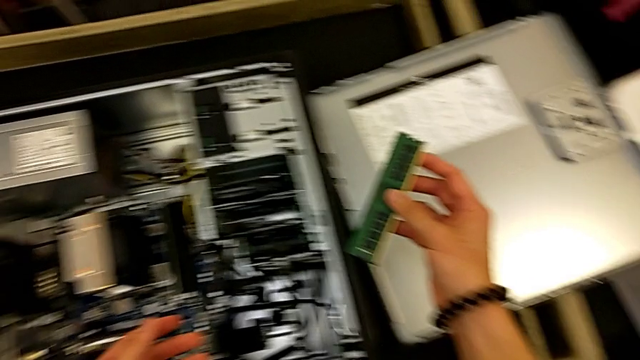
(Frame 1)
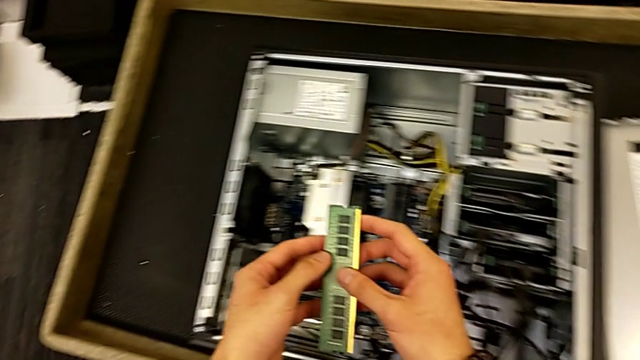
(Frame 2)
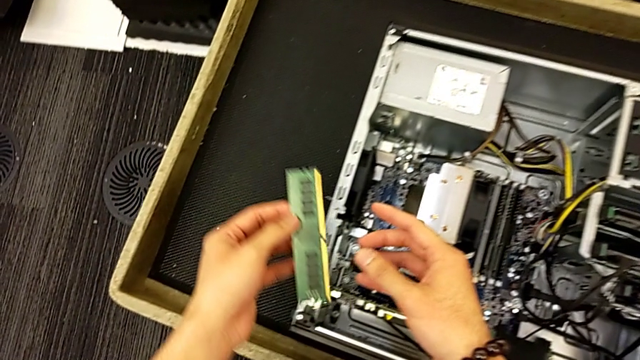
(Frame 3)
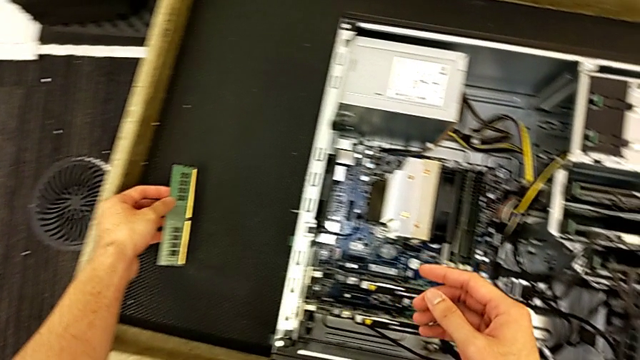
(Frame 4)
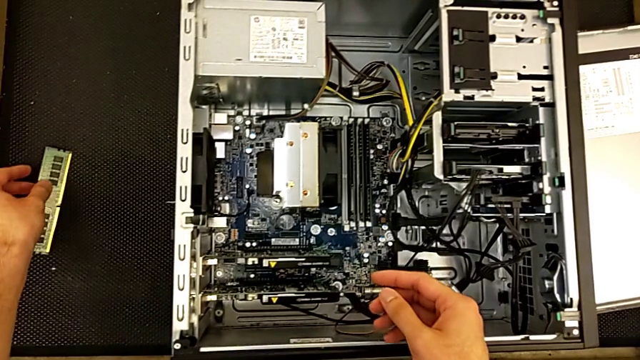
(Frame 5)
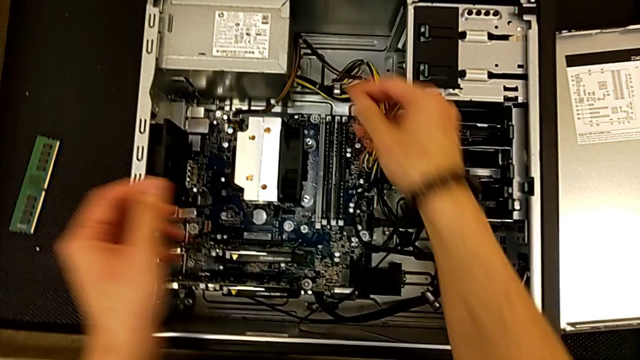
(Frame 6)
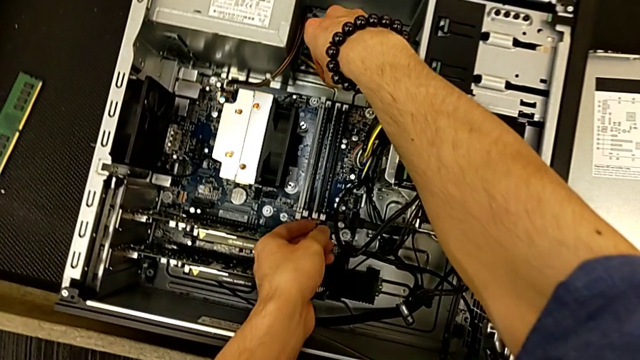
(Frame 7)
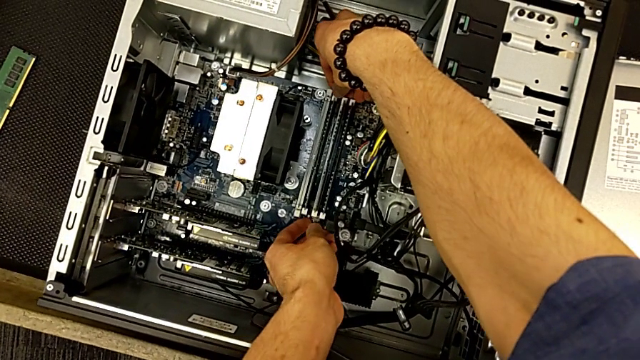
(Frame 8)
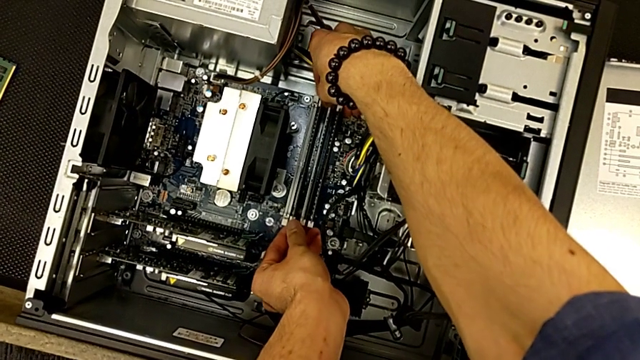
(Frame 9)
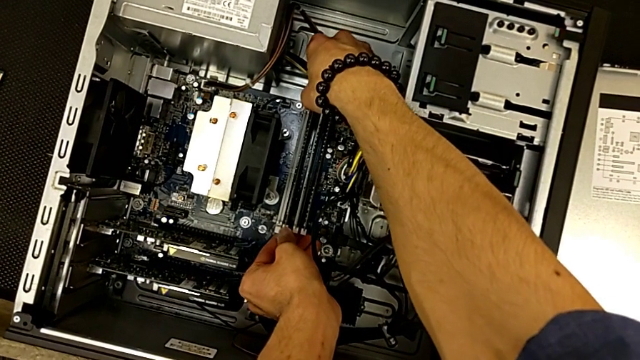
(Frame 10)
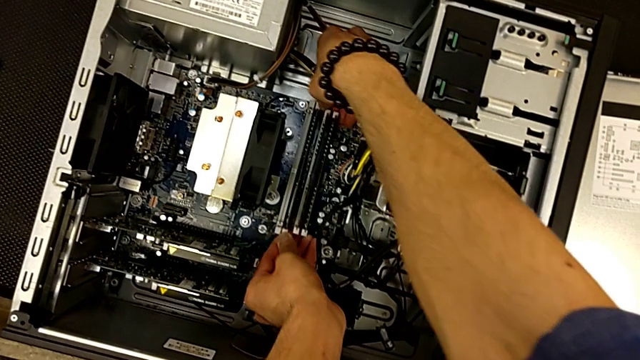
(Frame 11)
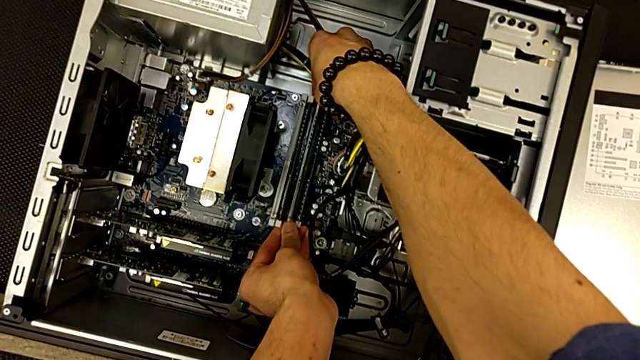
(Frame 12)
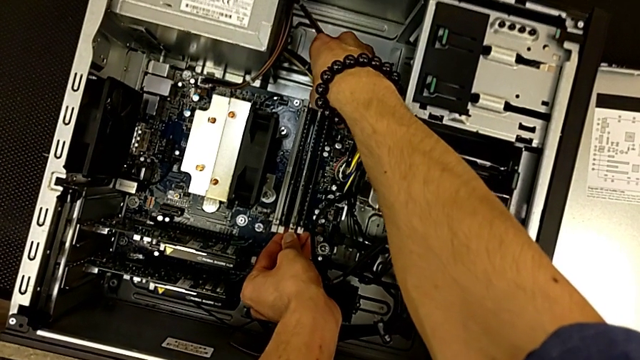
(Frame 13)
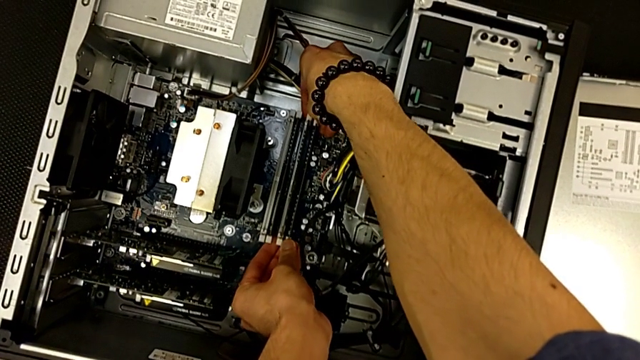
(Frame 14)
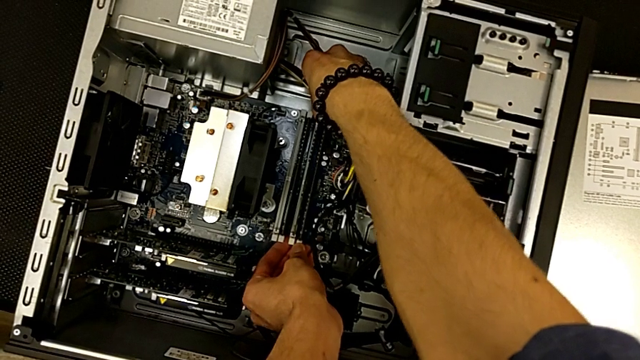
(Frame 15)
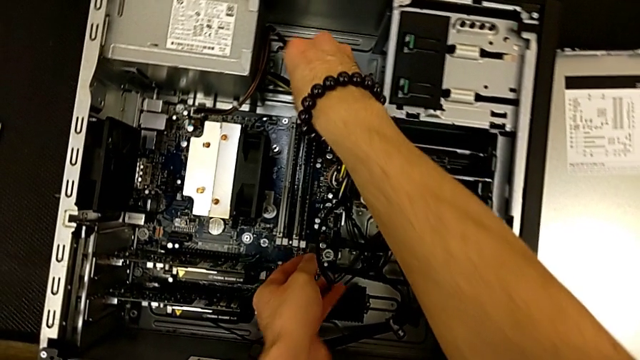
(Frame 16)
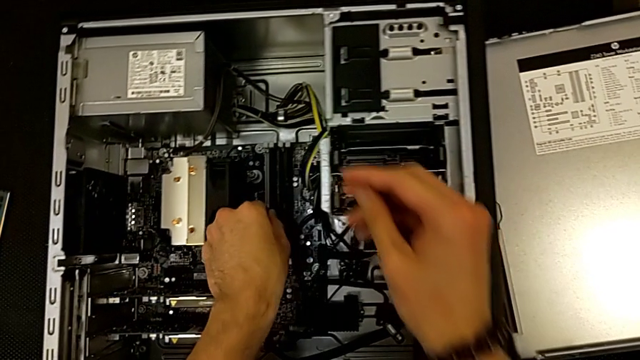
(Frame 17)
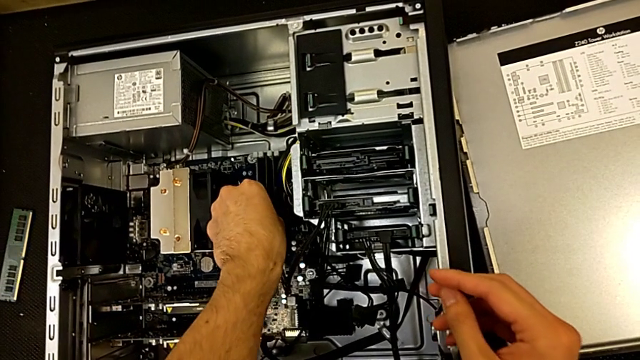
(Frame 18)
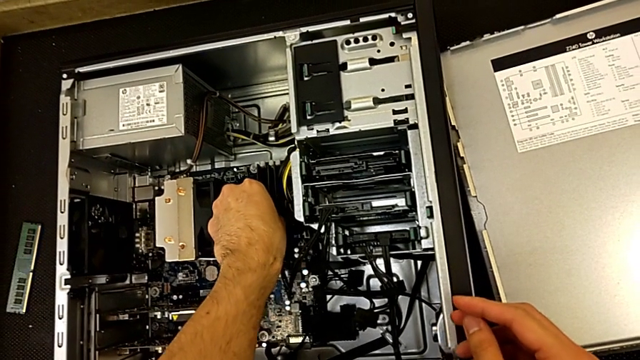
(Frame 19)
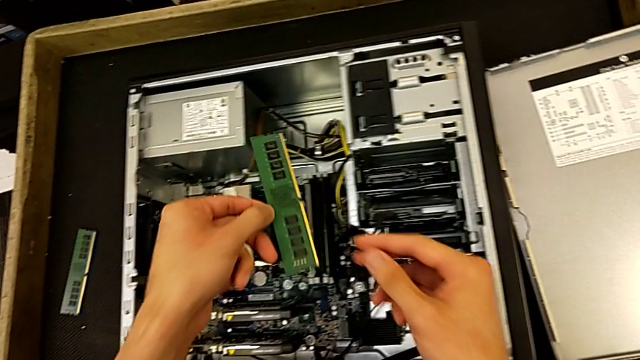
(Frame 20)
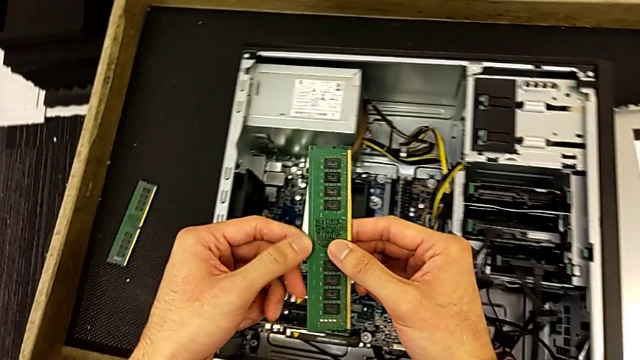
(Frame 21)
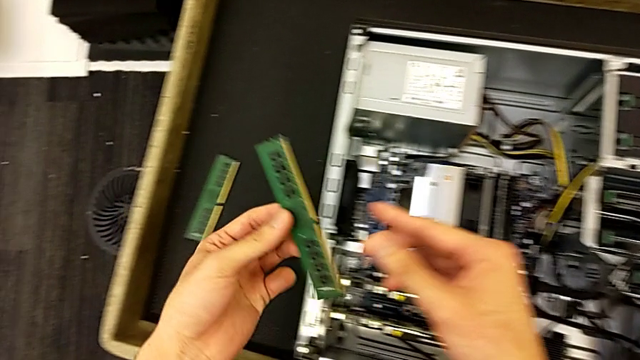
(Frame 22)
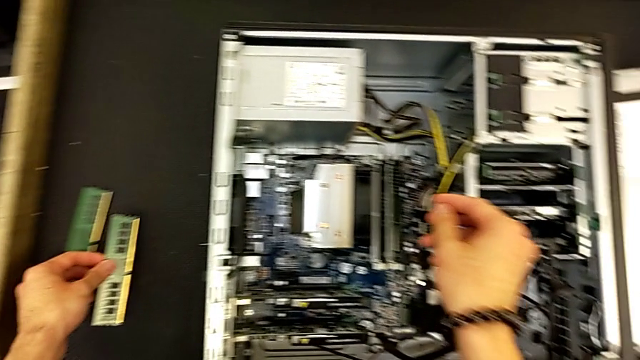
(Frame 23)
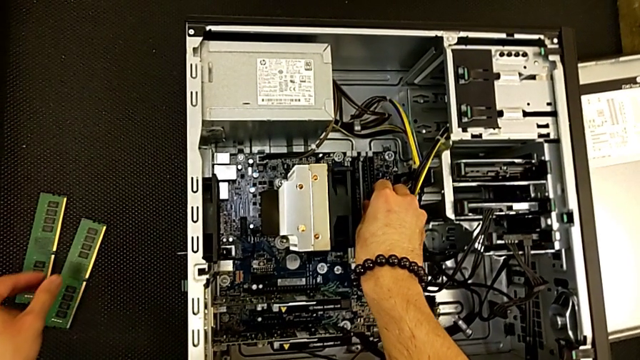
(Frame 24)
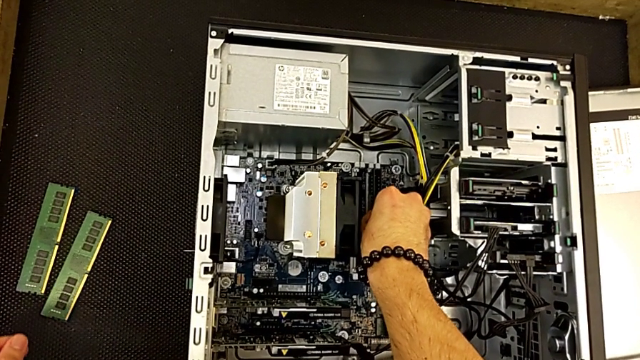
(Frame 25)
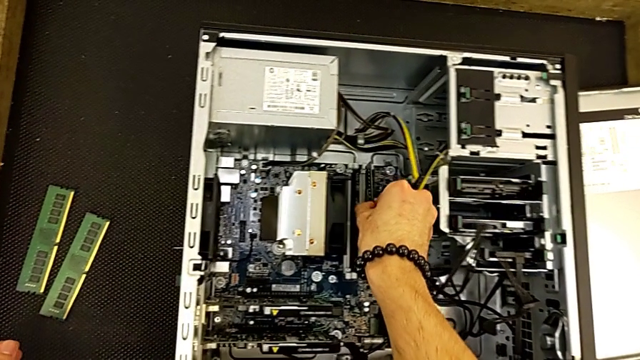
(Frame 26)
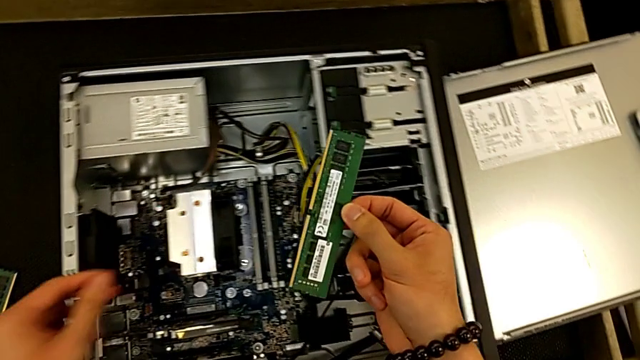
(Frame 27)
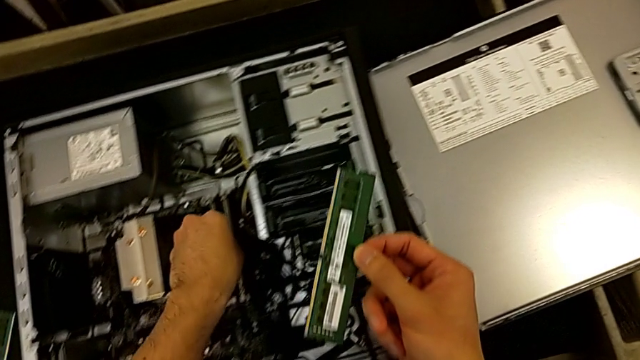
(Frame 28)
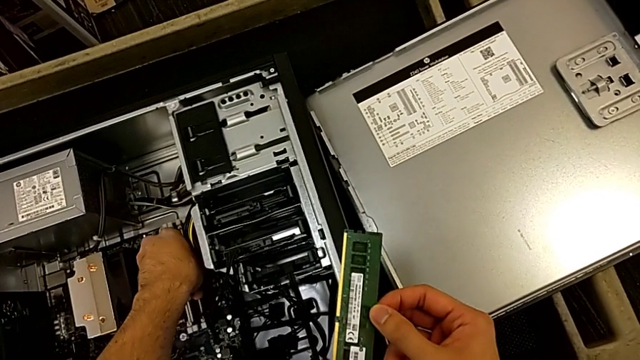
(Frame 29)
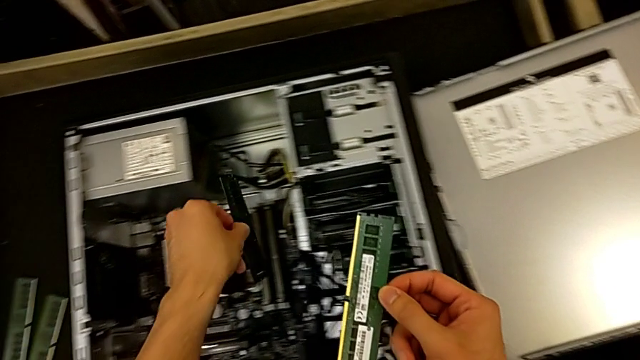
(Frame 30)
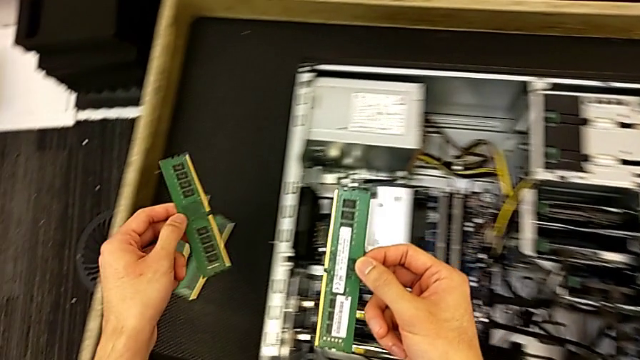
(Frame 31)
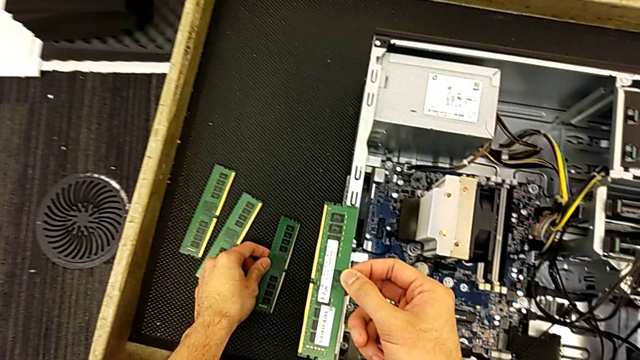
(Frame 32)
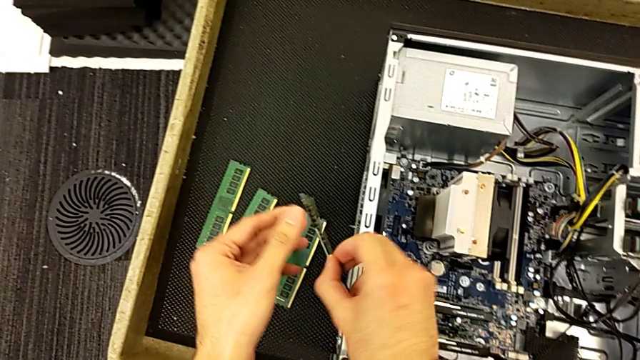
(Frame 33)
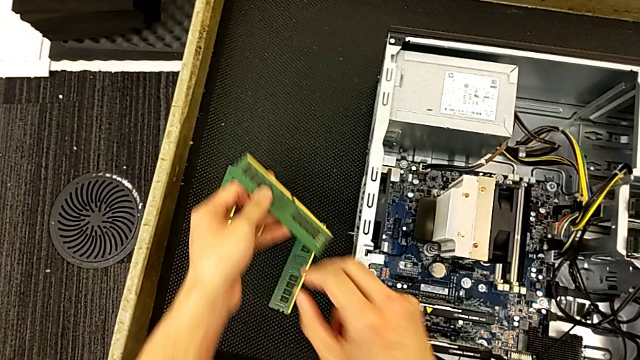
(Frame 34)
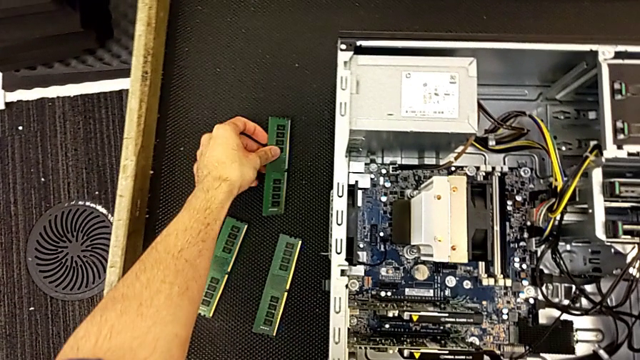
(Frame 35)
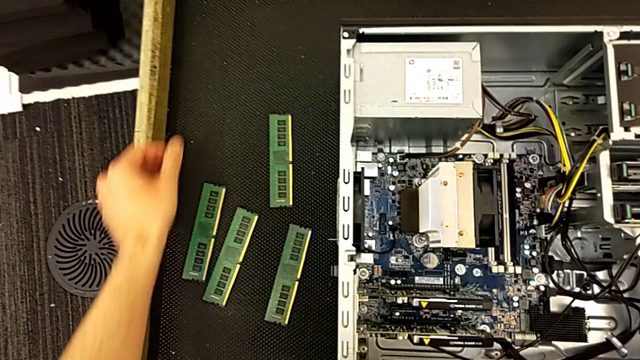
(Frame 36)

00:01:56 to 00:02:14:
The camera wearer is removing the RAM tabs from the computer tower. They withdraw the RAM, press the RAM tab, withdraw the RAM and grab it.

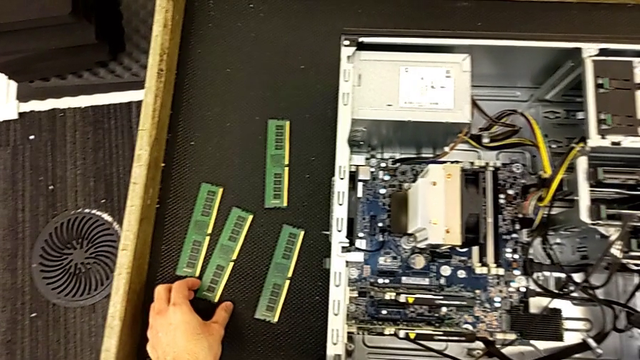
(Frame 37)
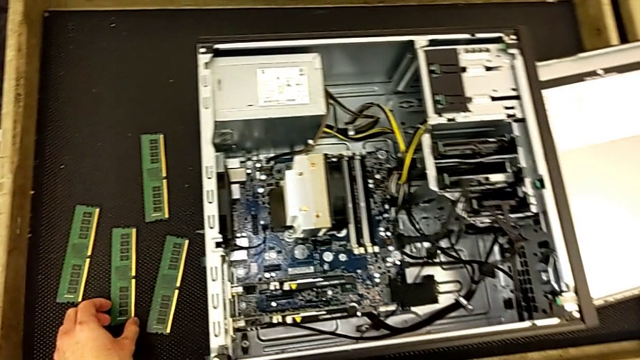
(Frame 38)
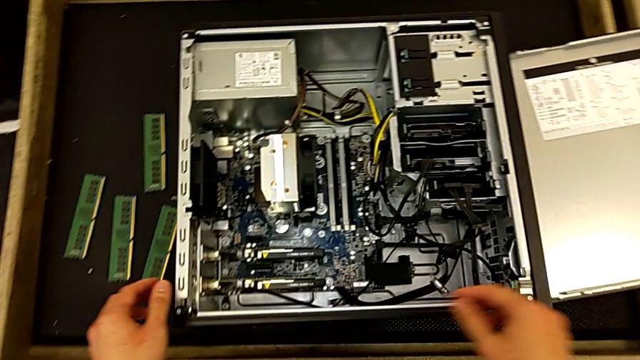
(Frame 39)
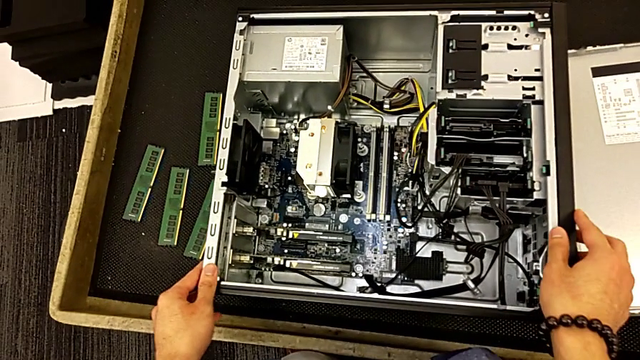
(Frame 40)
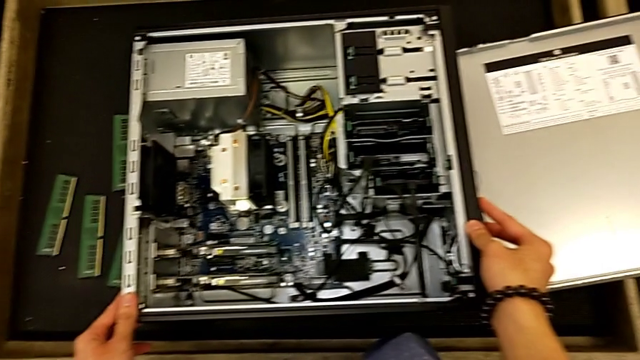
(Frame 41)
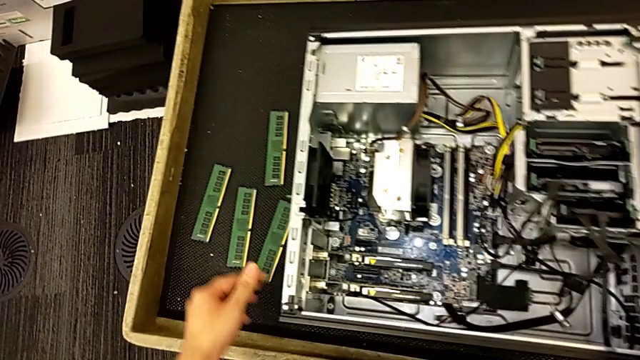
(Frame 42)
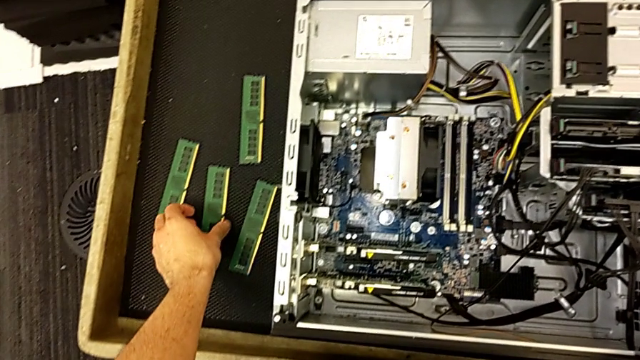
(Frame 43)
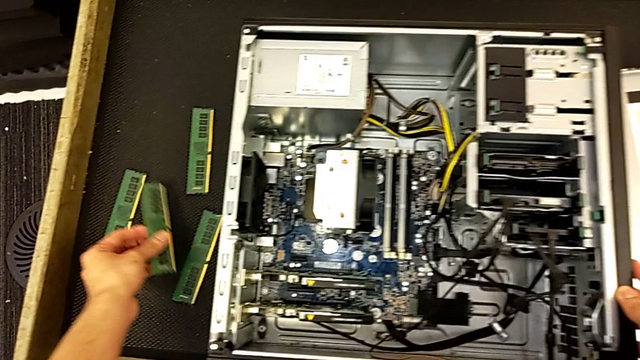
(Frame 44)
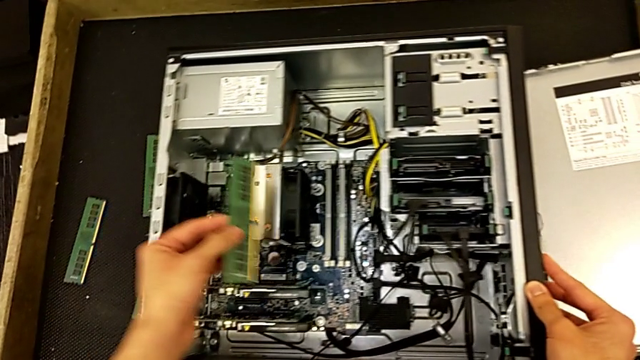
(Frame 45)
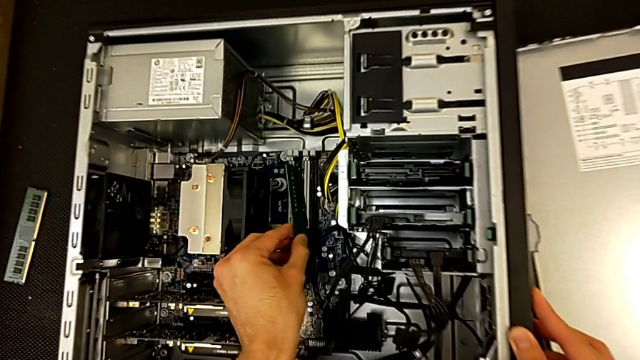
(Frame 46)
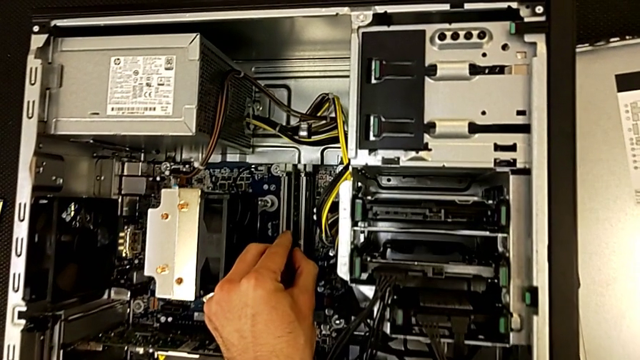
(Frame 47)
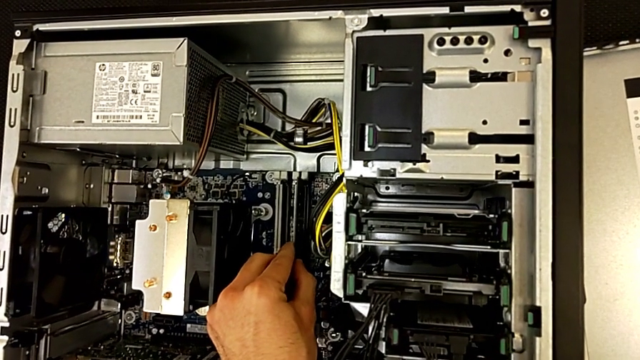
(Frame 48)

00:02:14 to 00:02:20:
The camera wearer is inserting the RAM tabs into the computer tower. They begin to assemble the RAM.
